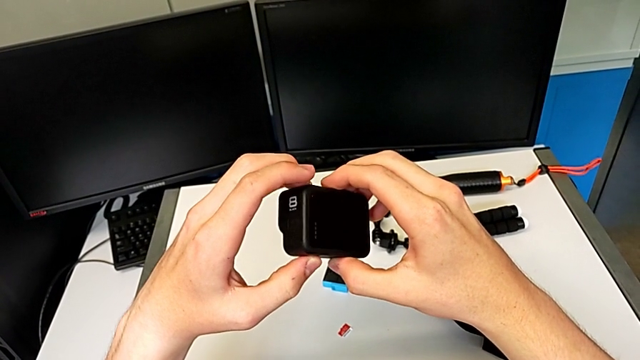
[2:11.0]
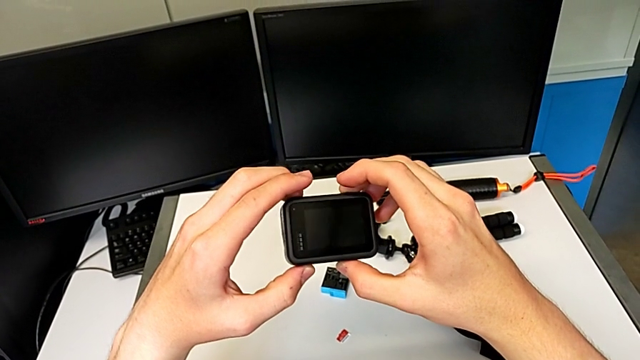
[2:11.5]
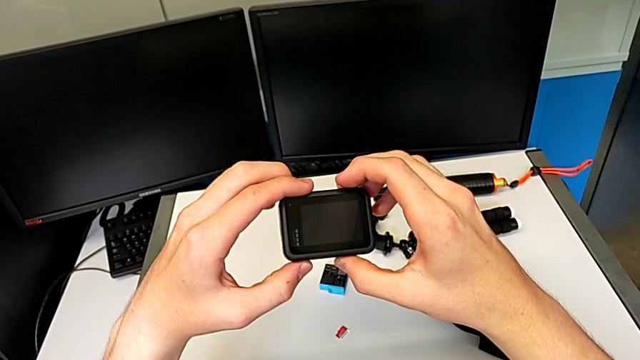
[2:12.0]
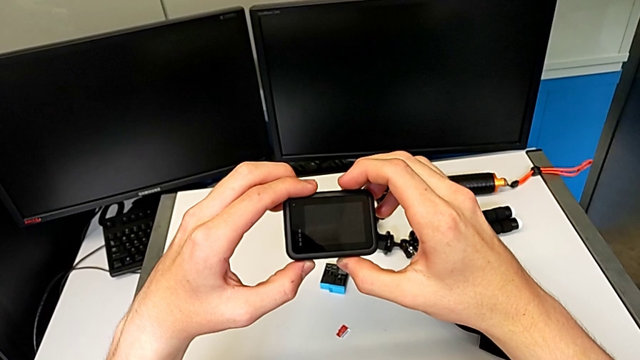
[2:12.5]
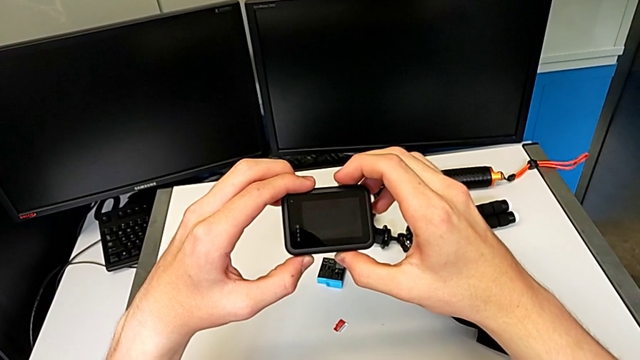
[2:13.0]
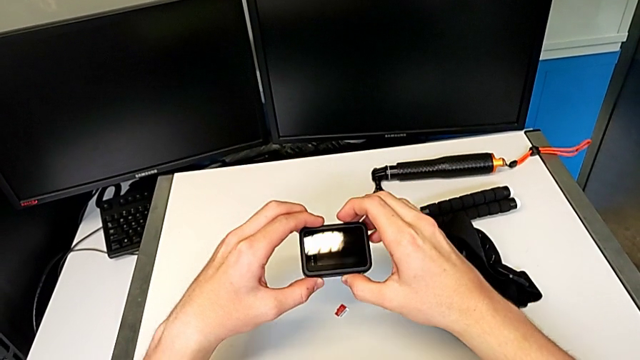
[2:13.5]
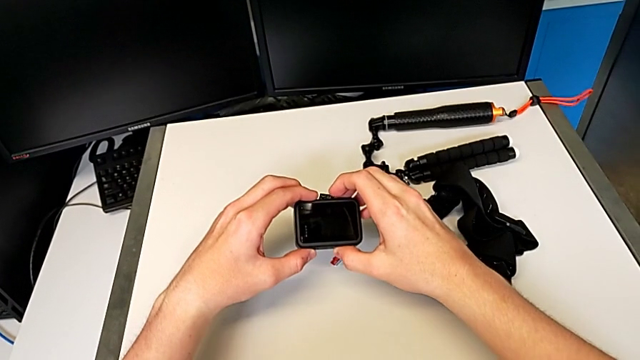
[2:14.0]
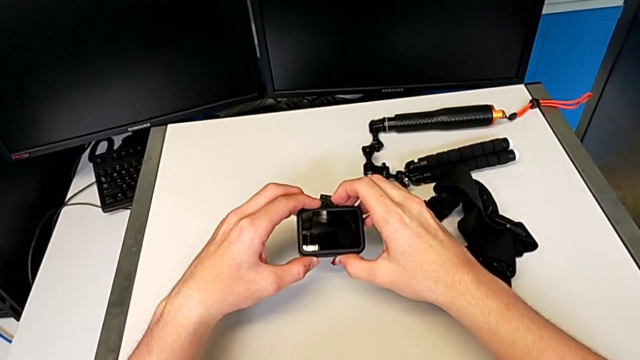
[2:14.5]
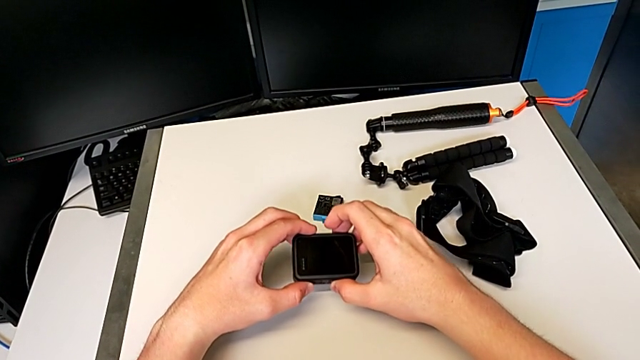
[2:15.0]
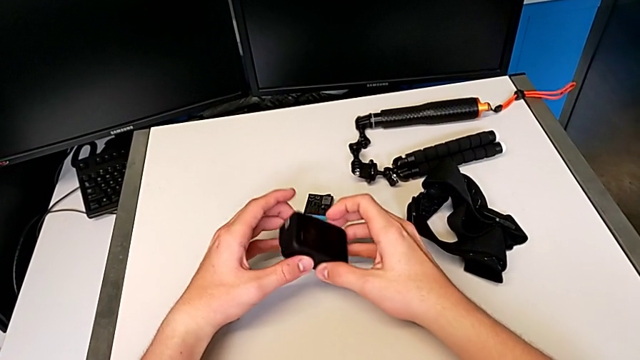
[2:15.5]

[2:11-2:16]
The camera wearer is turning off their GoPro camera. They rotate the black GoPro and place the top furniture.

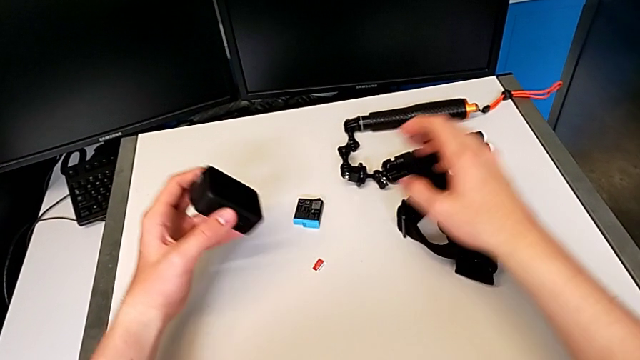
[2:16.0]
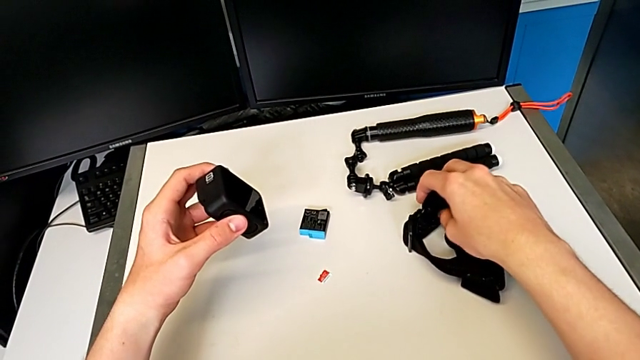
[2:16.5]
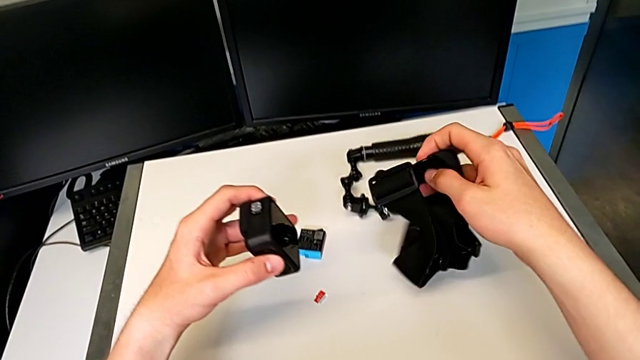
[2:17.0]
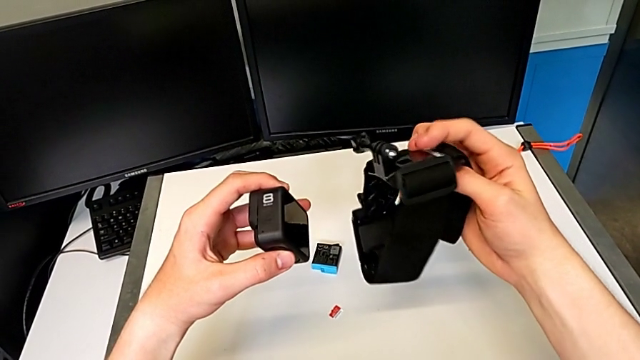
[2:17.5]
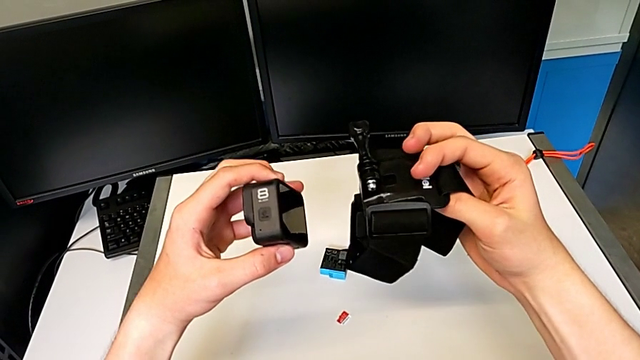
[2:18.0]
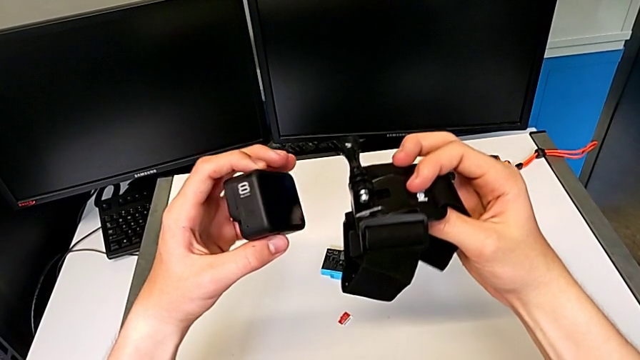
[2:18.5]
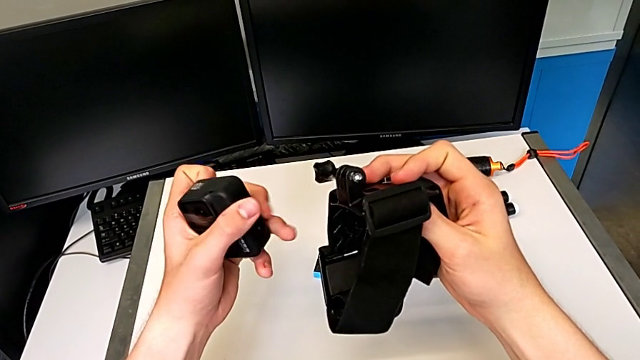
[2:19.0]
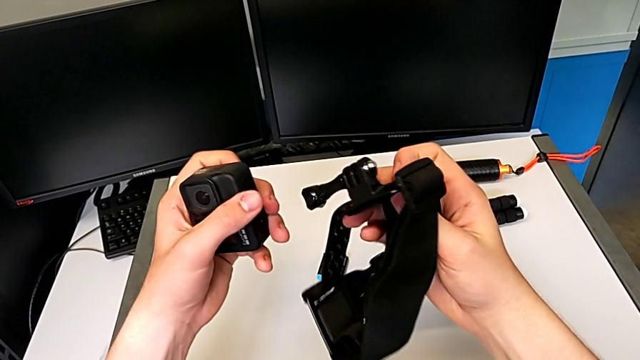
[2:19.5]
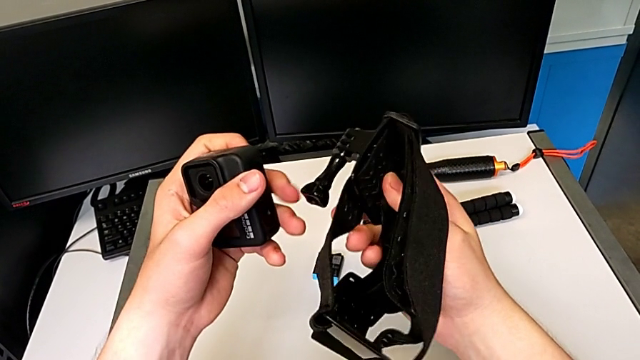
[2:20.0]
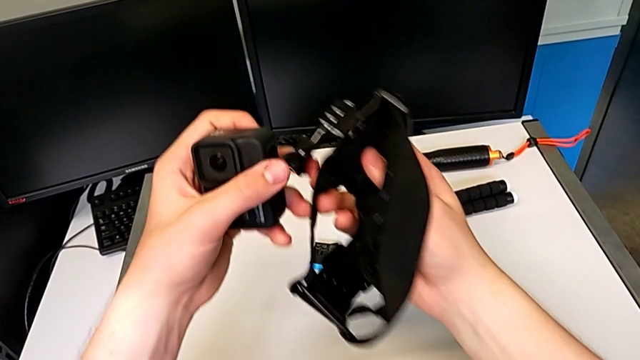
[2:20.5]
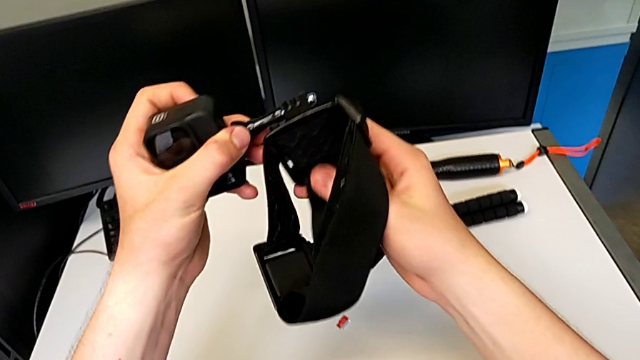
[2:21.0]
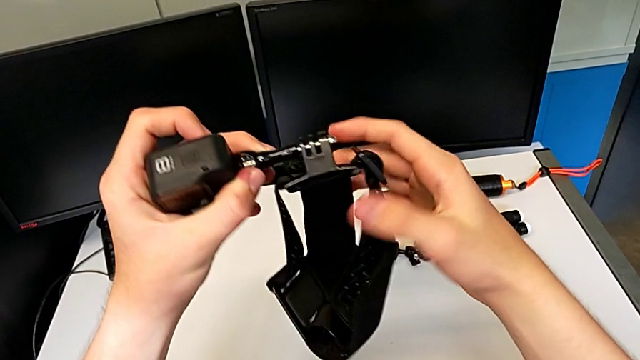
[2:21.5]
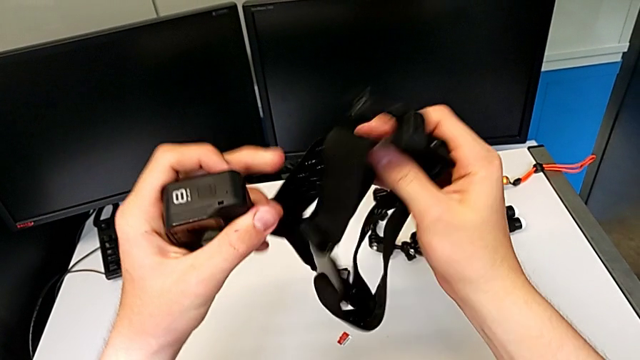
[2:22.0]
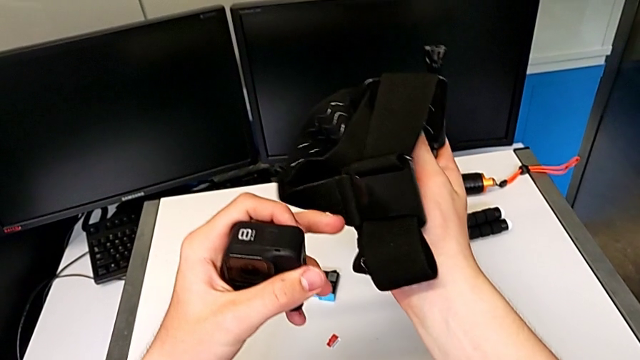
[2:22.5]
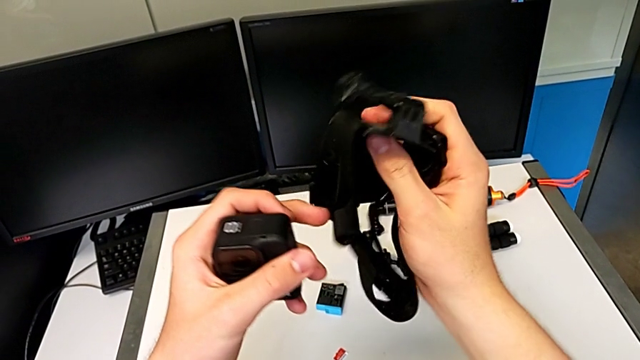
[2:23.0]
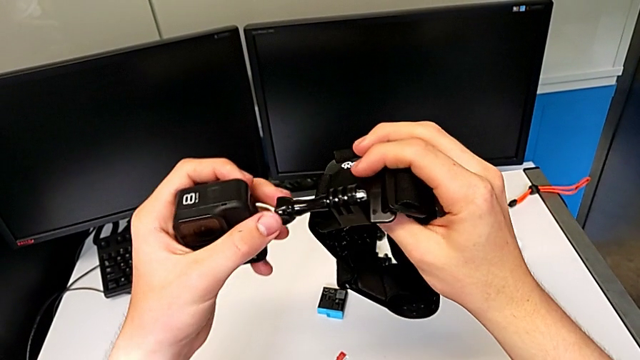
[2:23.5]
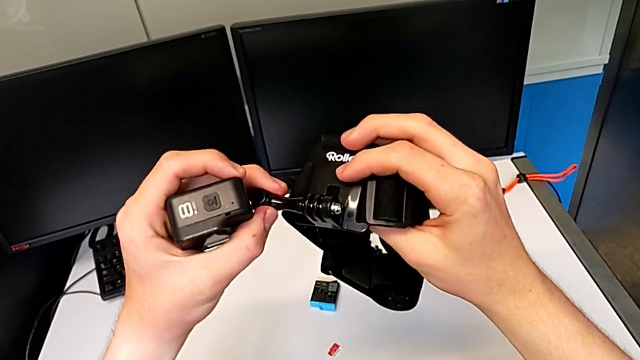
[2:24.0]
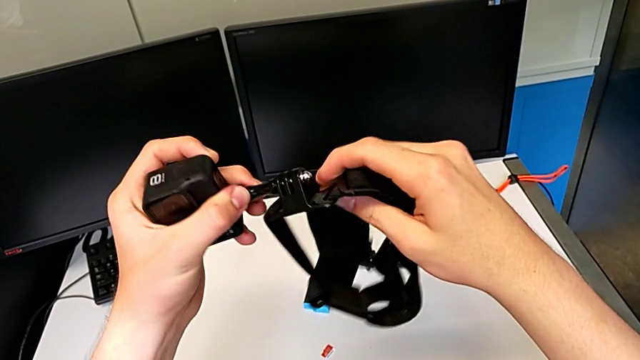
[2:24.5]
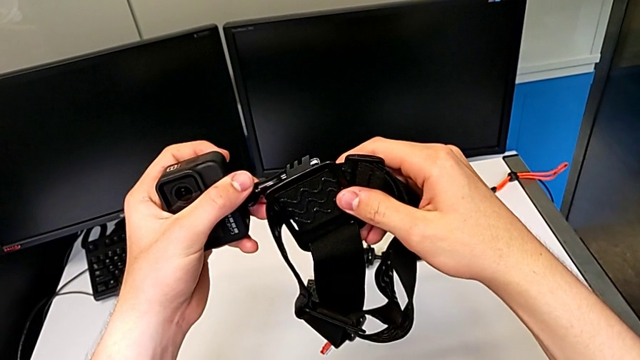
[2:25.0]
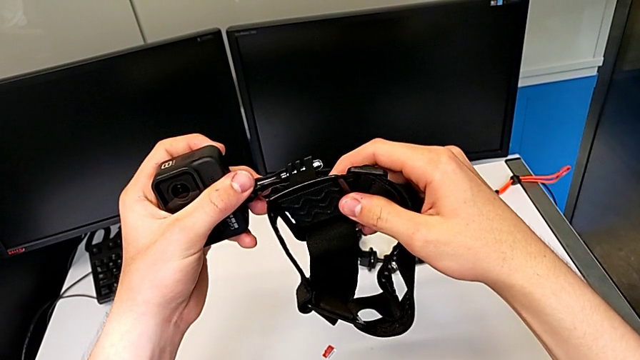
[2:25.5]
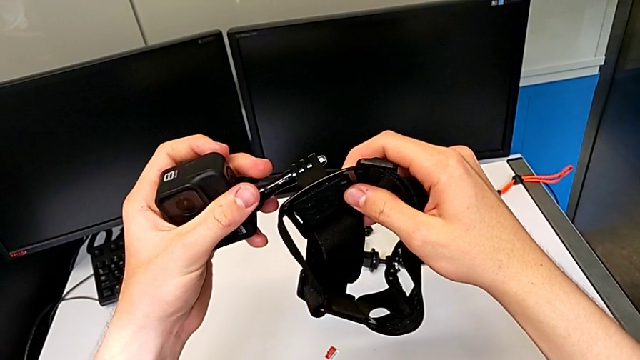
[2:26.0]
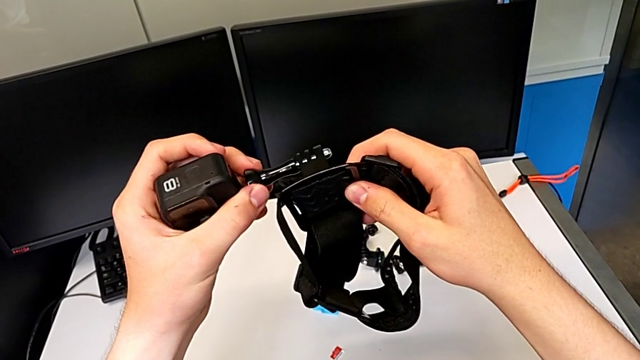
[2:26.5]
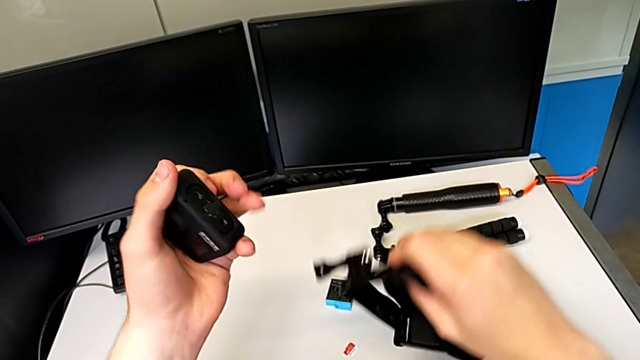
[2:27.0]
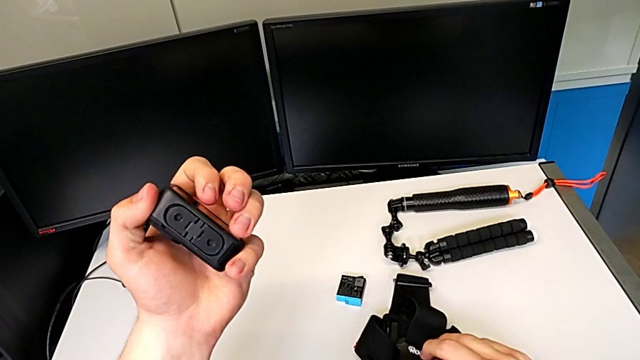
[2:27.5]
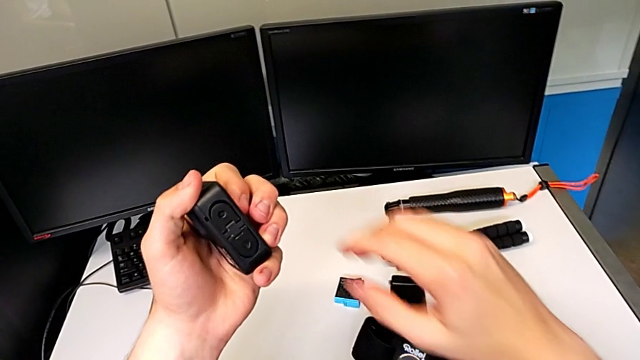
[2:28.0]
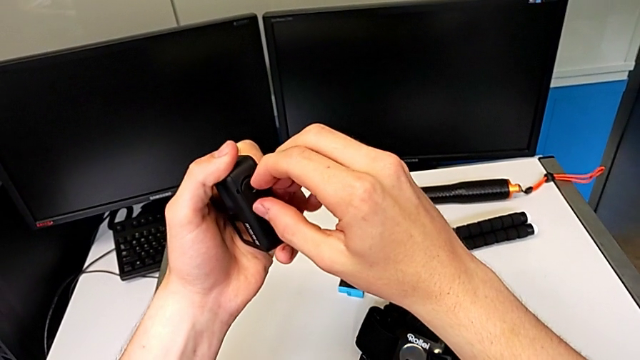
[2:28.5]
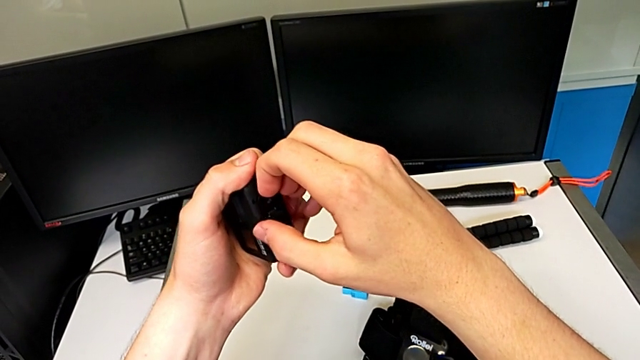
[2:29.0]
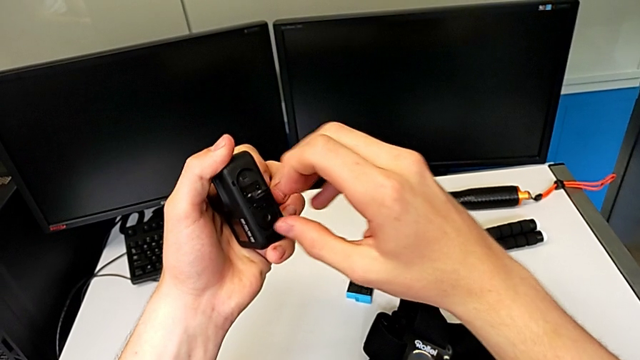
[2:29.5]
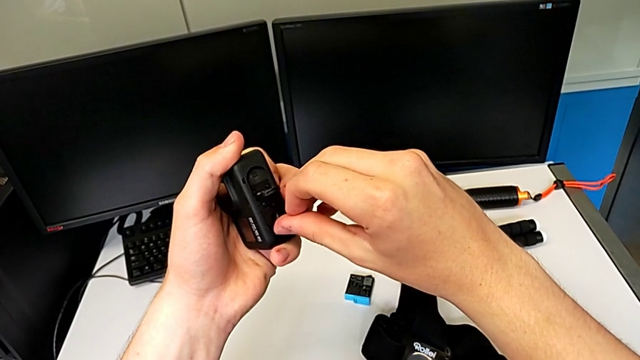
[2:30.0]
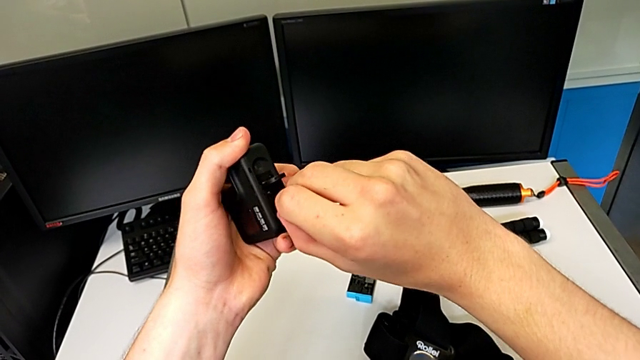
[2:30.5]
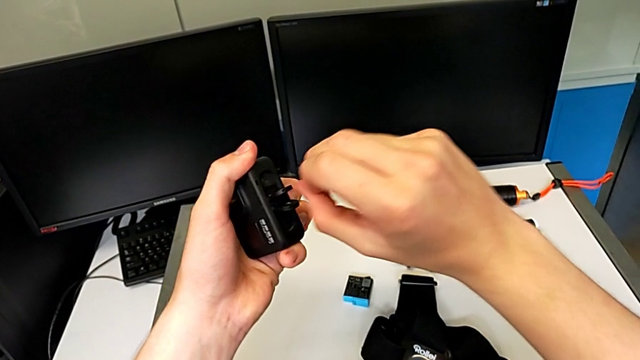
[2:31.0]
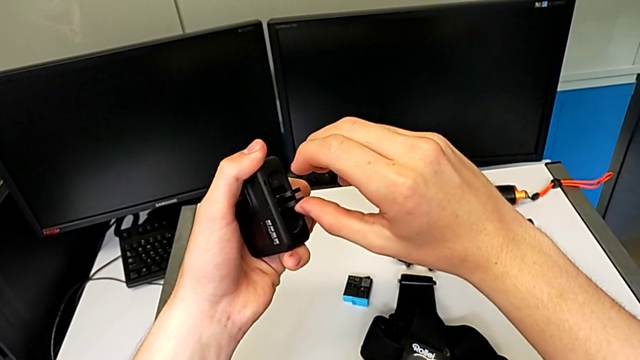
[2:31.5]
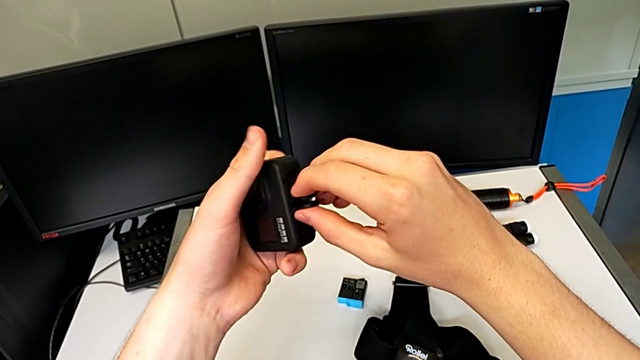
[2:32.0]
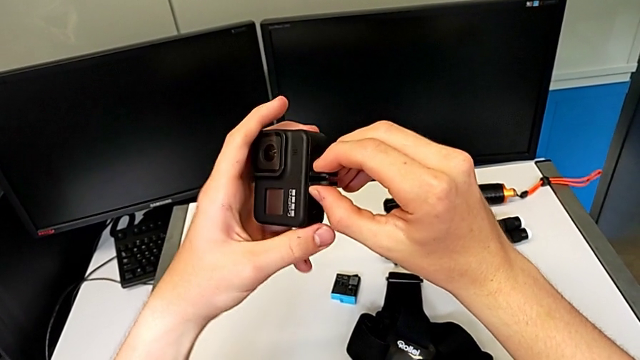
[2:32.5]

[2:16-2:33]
The camera wearer is putting the strap into the GoPro camera. They grab the black strap, place it and flip the black mounting peg.
